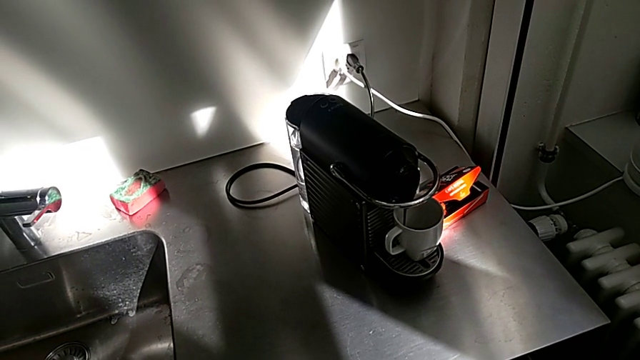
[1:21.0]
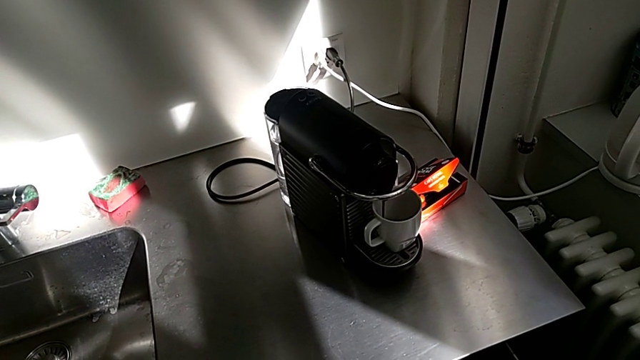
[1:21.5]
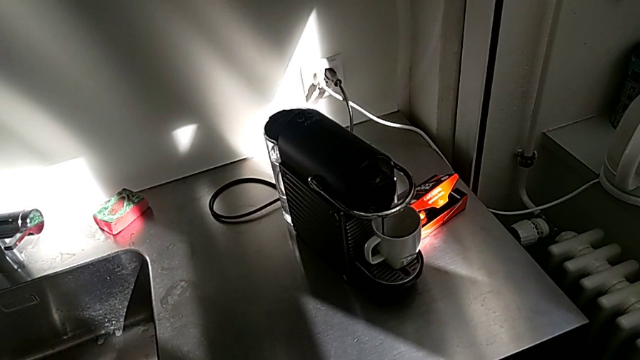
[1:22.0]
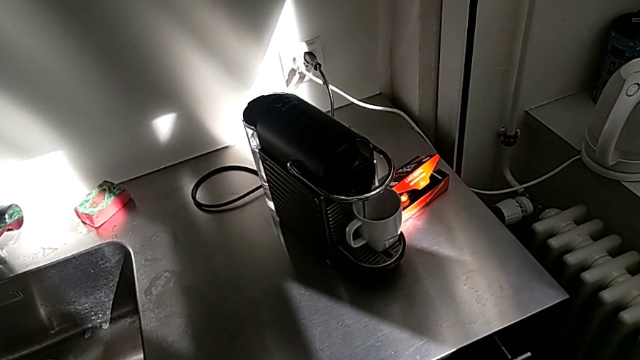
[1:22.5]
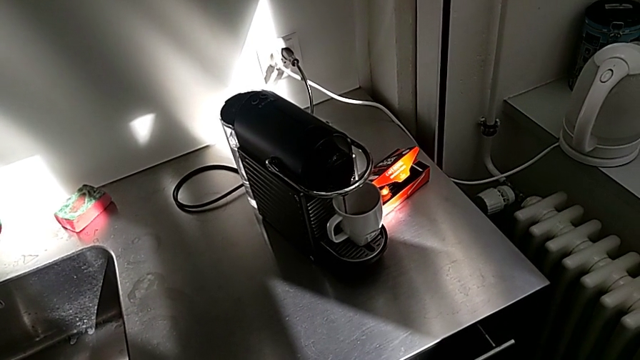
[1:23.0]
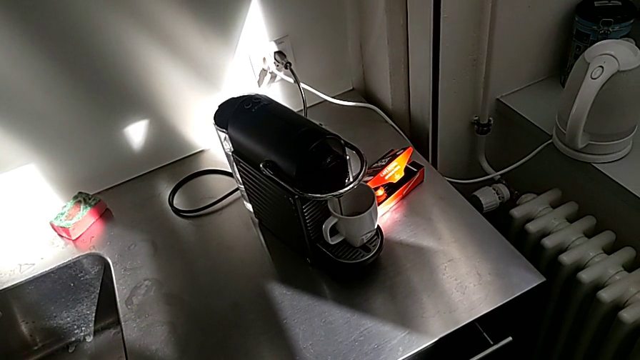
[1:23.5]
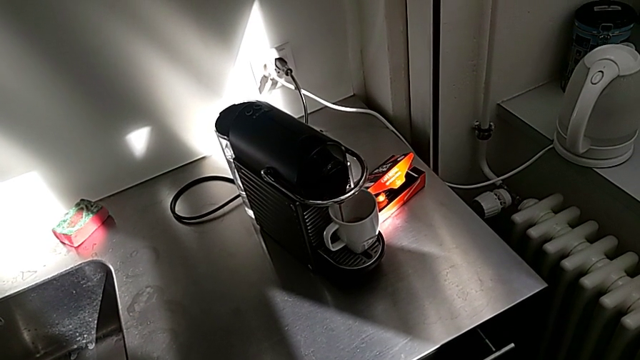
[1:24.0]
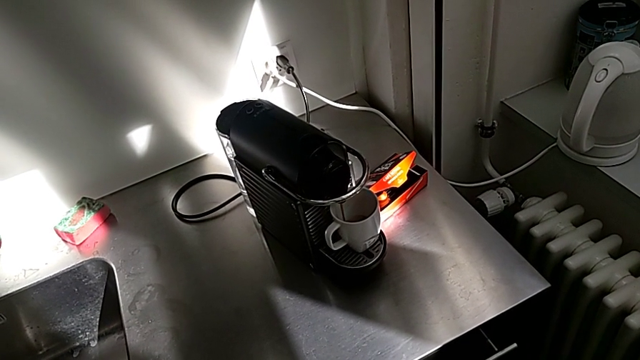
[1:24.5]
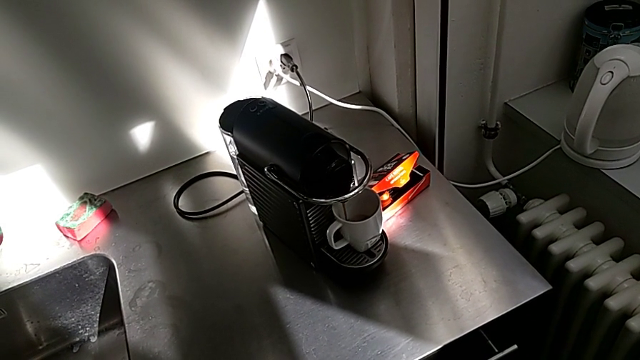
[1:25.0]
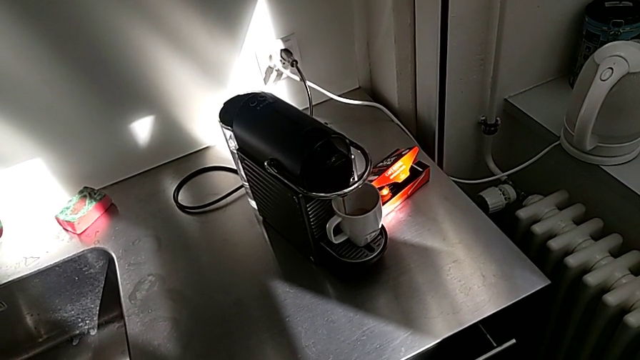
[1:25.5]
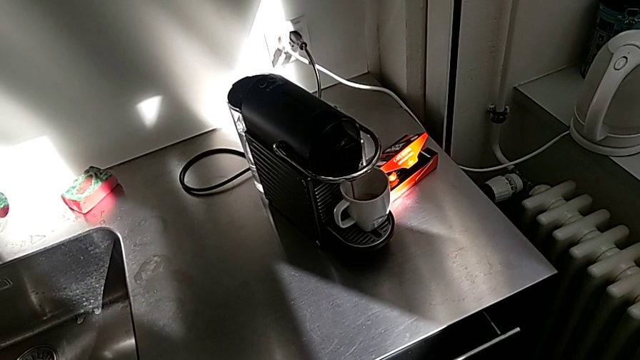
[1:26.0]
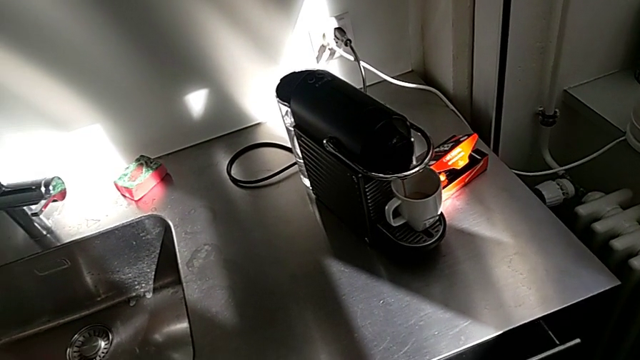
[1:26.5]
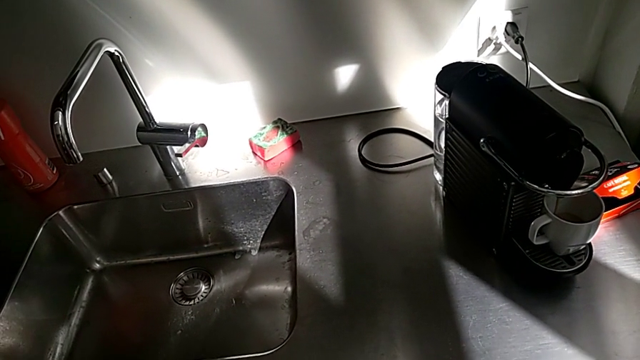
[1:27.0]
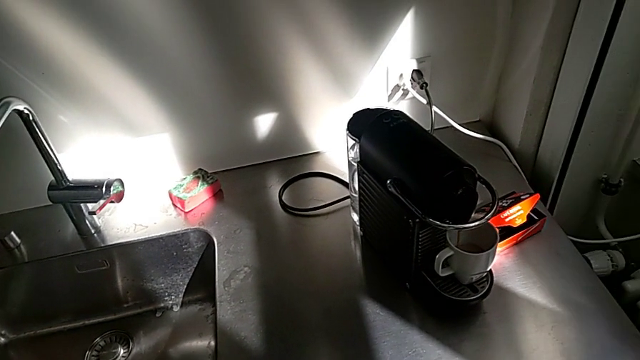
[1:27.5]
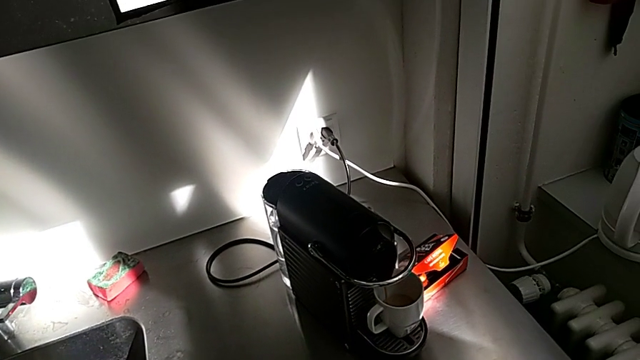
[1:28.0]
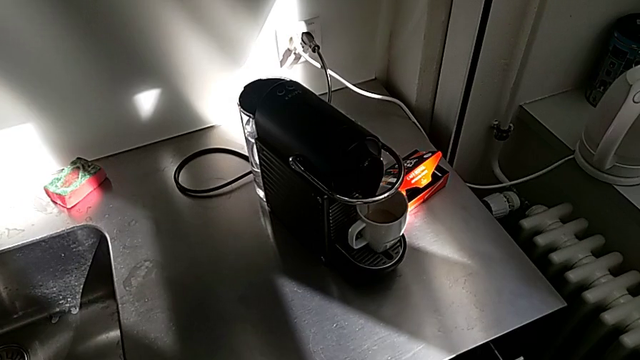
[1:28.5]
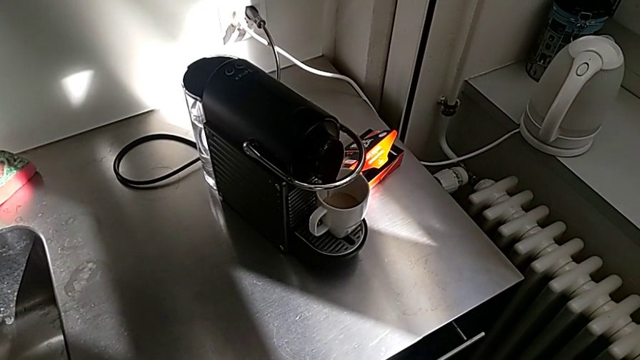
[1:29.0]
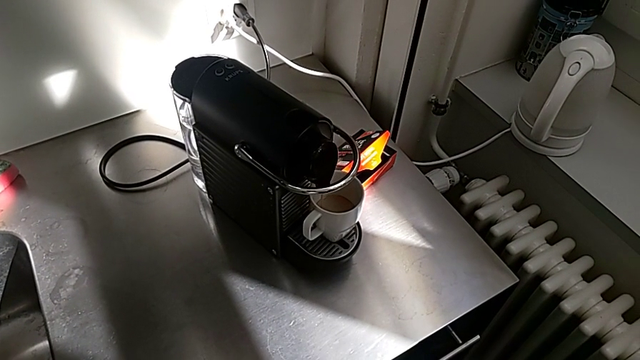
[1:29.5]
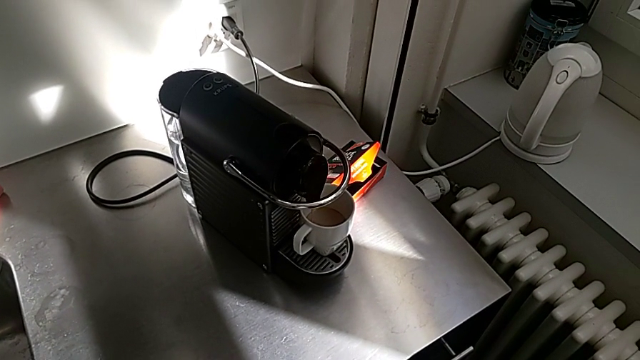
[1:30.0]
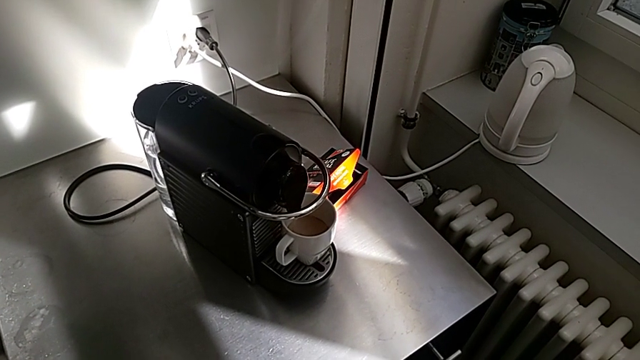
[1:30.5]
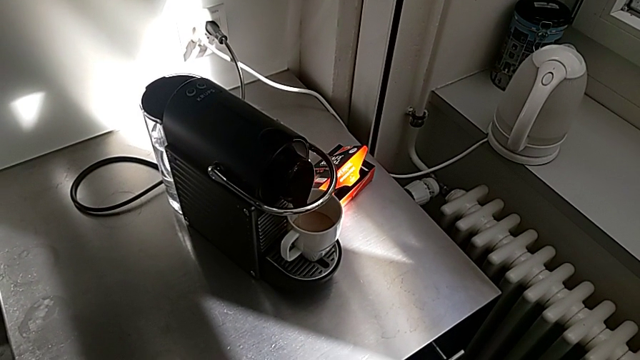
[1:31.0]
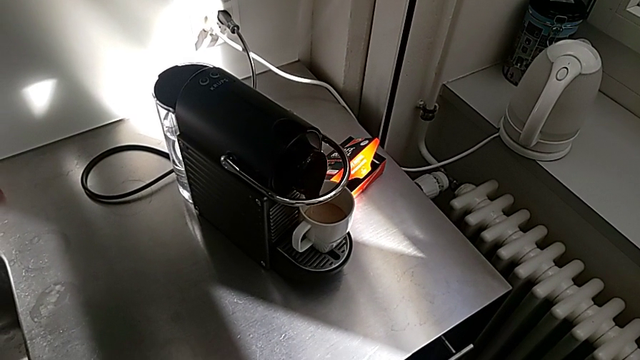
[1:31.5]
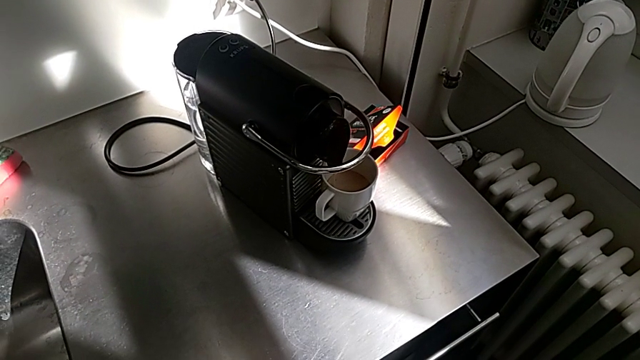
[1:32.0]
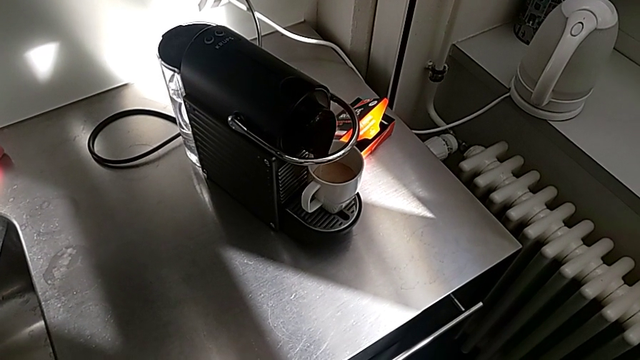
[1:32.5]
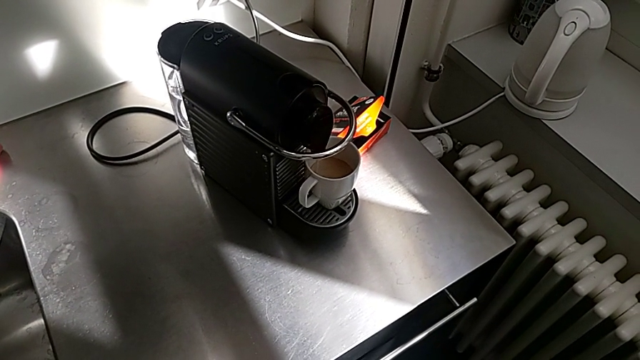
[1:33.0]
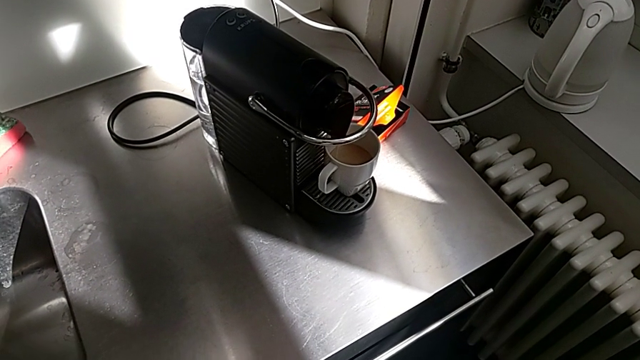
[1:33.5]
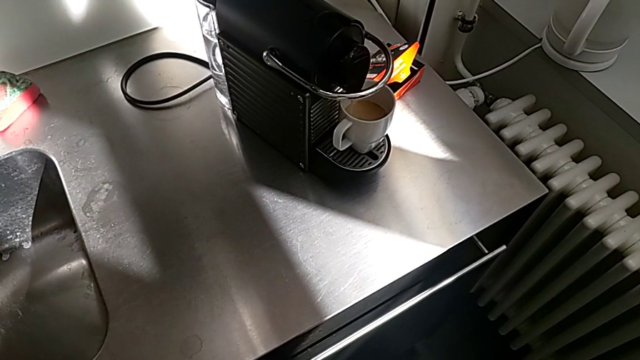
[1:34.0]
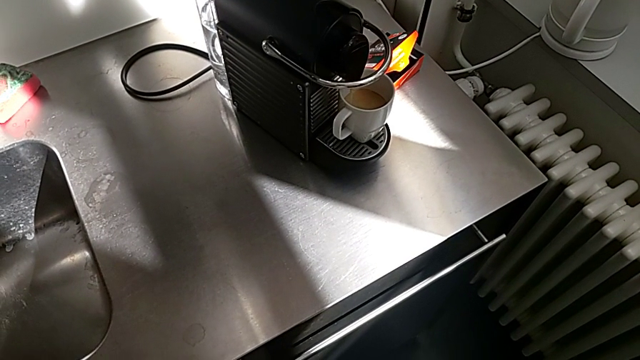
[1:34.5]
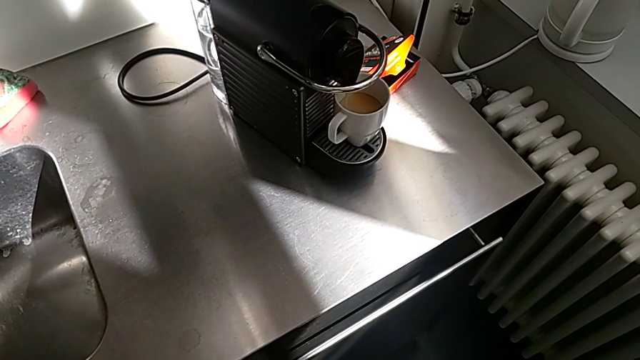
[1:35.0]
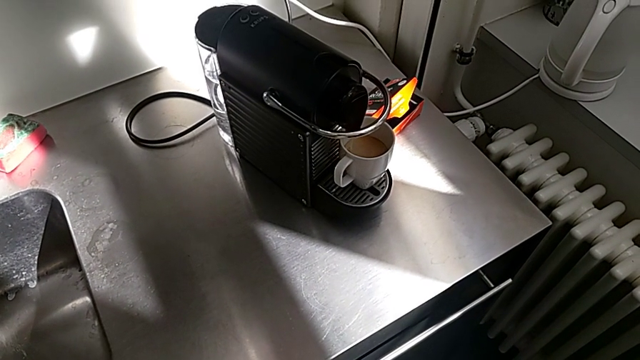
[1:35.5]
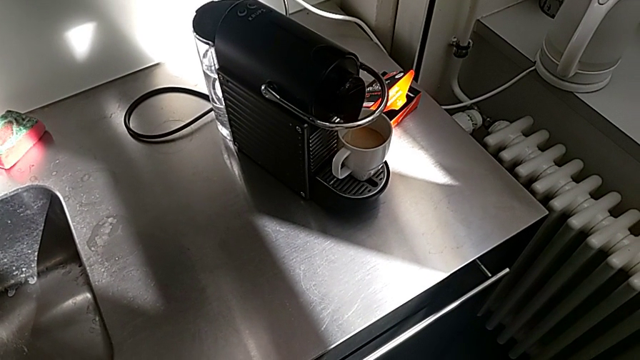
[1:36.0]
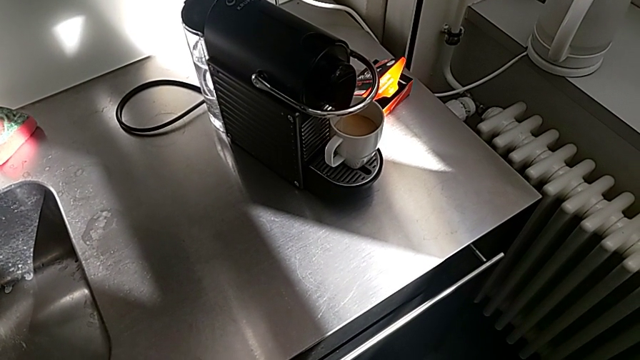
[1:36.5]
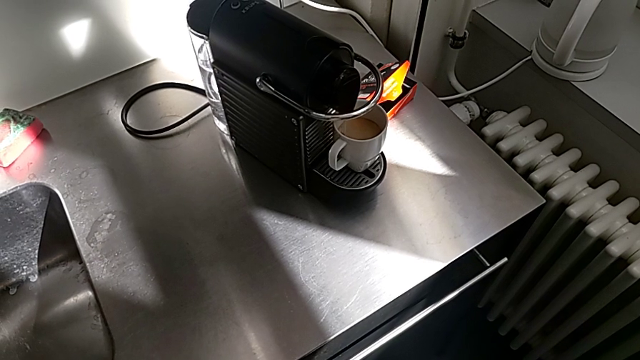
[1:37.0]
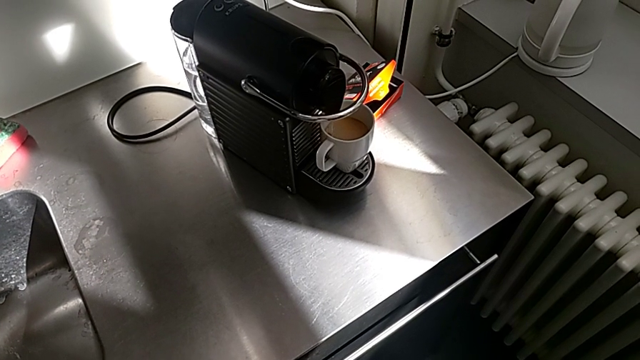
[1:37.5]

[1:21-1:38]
The camera wearer is making a cup of coffee. They keep loading the cup.

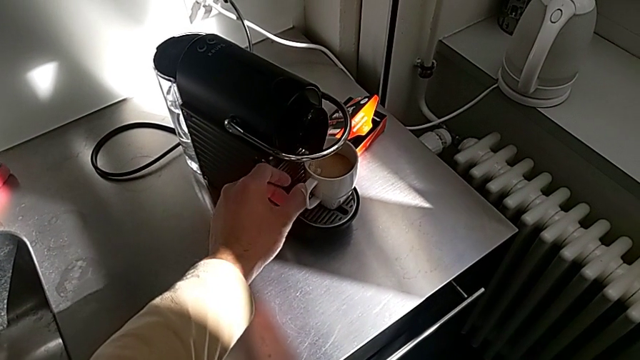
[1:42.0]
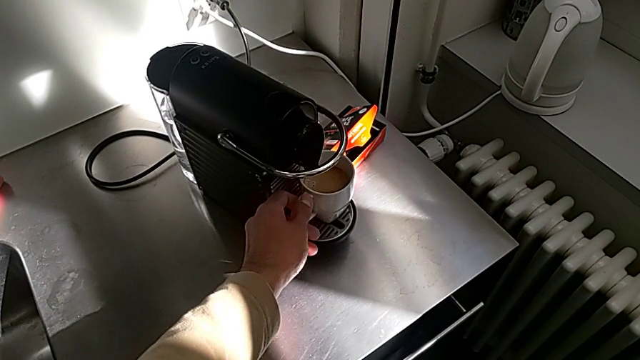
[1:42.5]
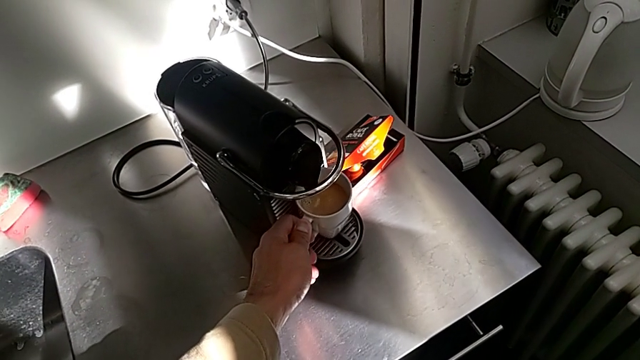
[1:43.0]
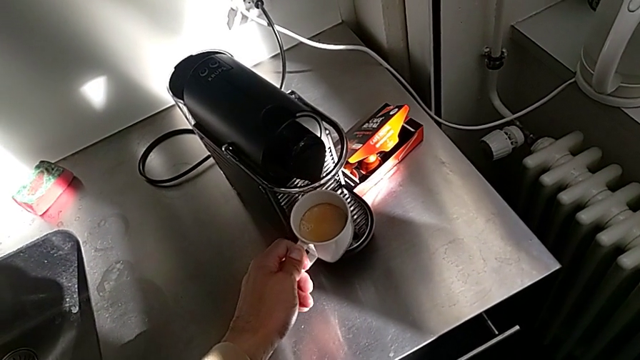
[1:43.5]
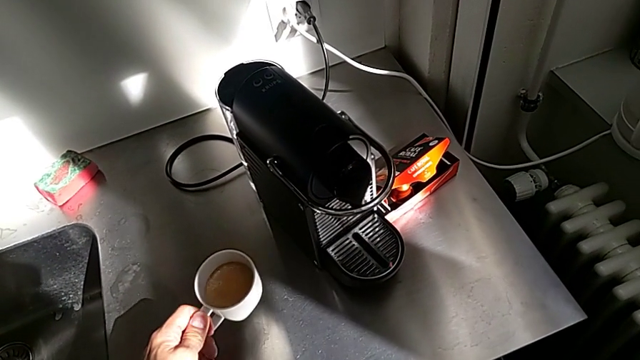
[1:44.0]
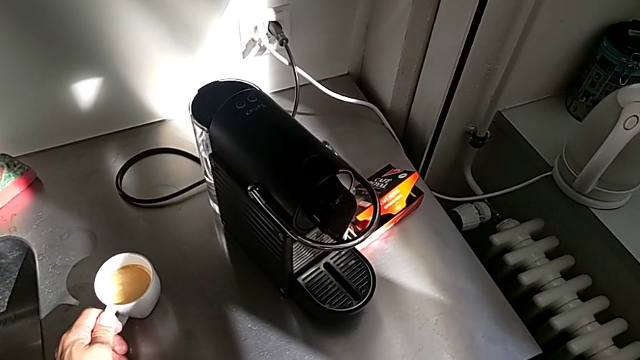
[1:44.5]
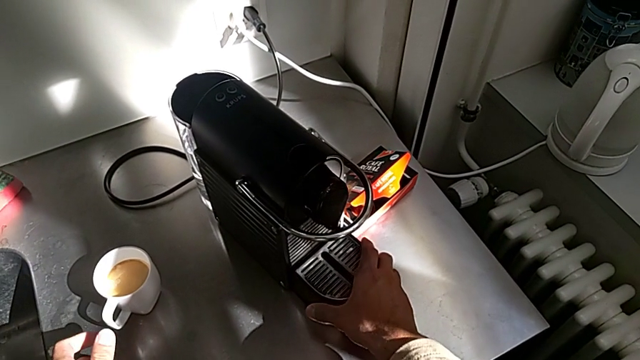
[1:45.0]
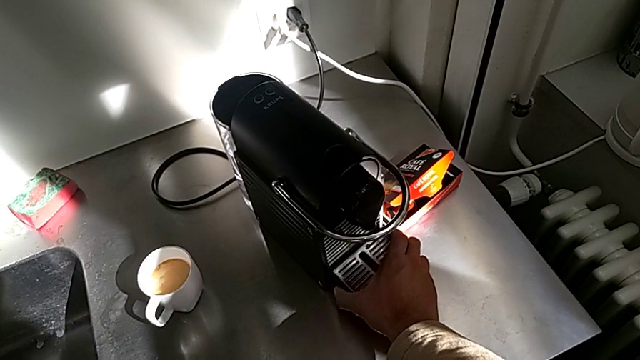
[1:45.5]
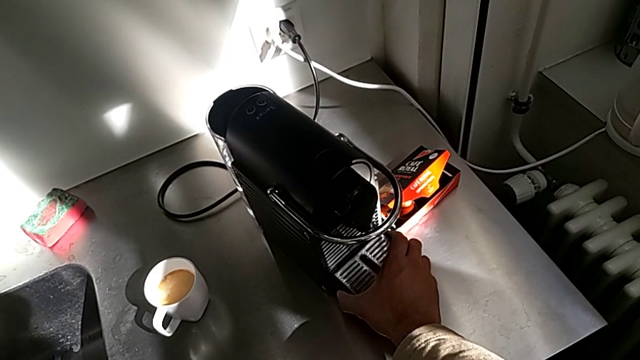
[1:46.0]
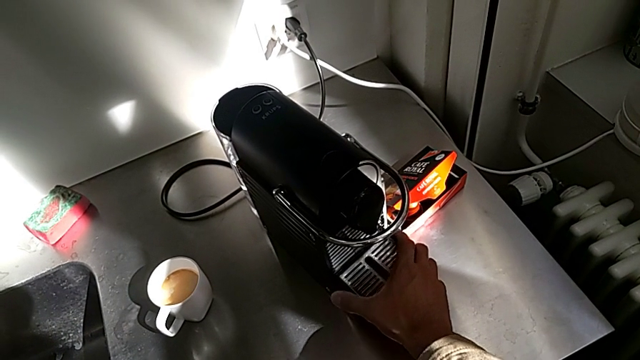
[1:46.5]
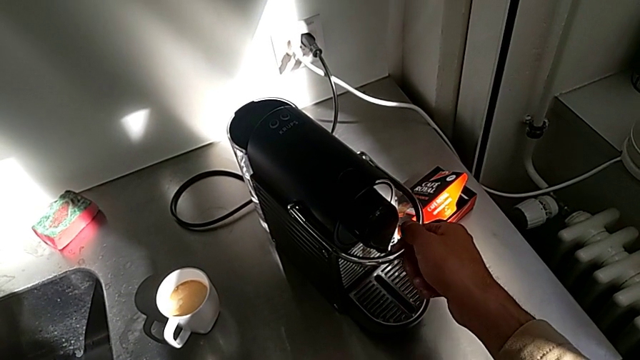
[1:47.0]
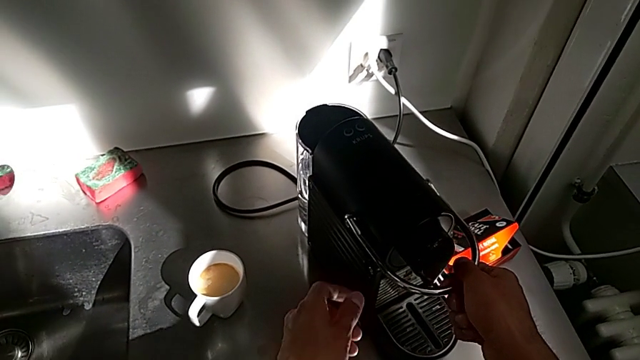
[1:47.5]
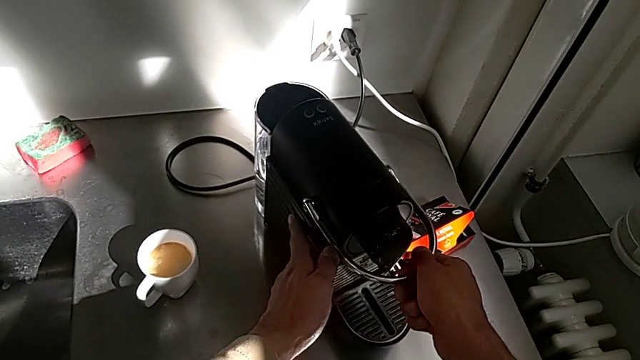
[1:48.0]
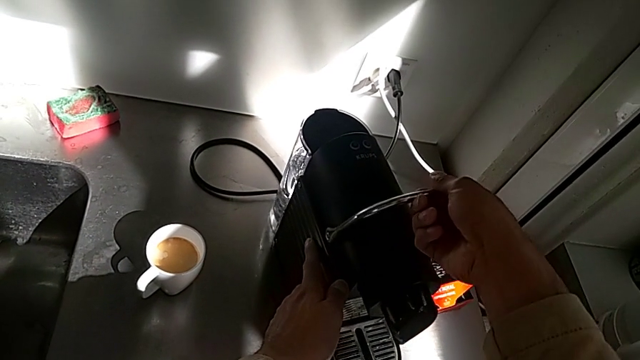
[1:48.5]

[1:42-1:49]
The camera wearer is emptying the container of capsules. They grab the cup with the left hand, place it, approach the drip tray, grab it, approach the lever and open it, all with the right hand.
